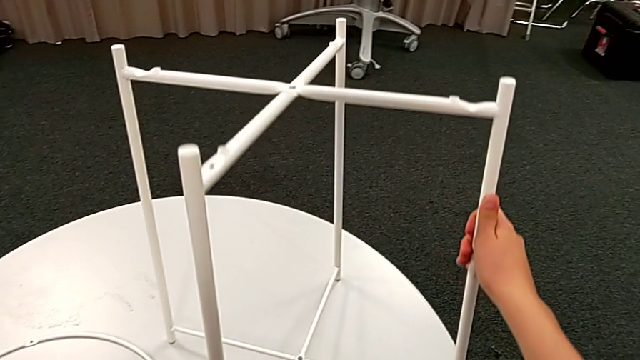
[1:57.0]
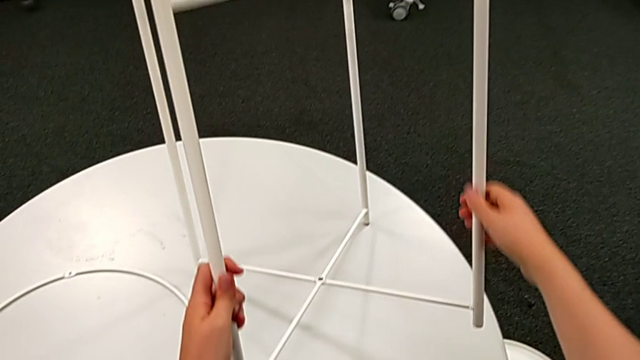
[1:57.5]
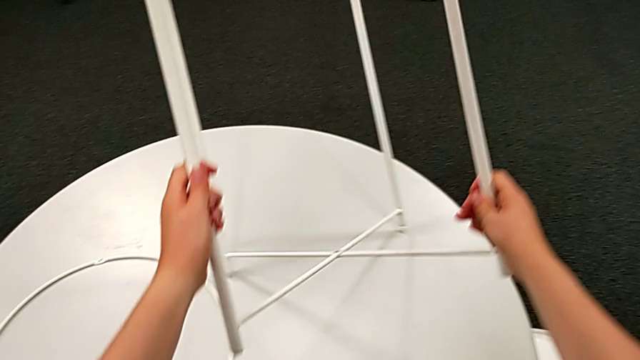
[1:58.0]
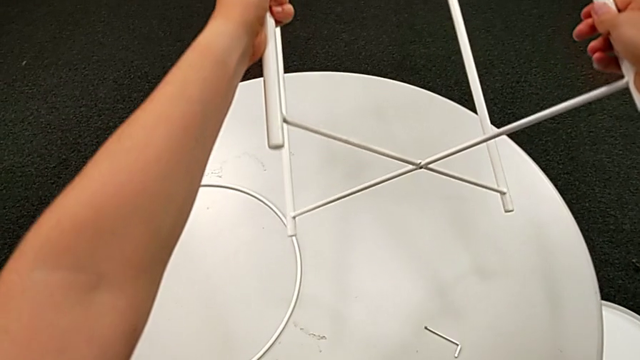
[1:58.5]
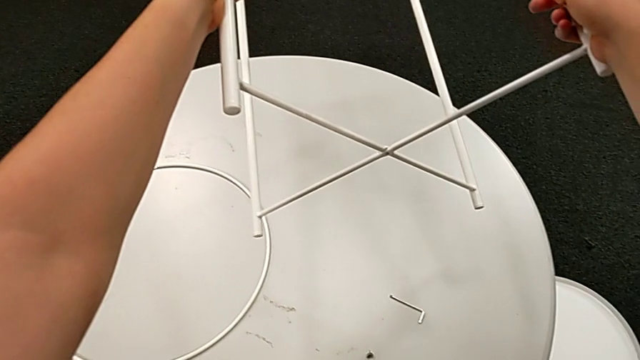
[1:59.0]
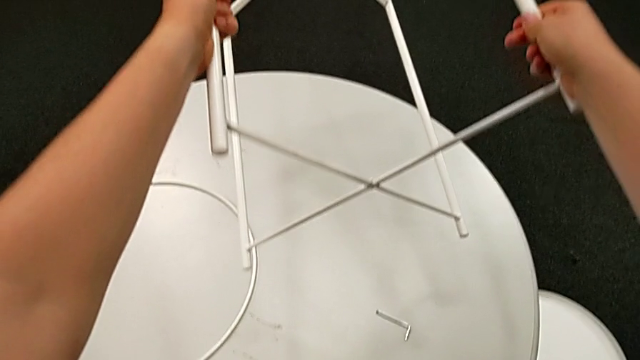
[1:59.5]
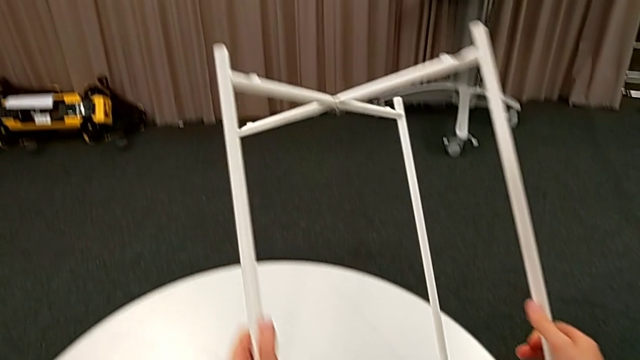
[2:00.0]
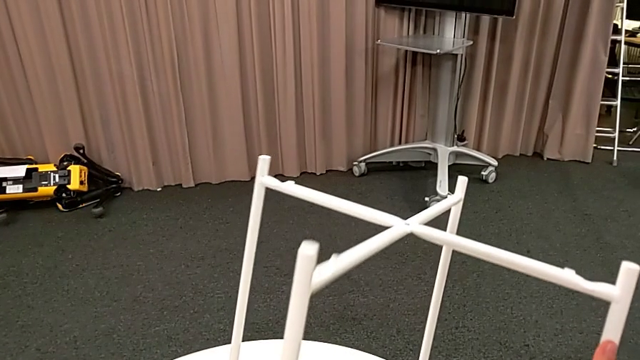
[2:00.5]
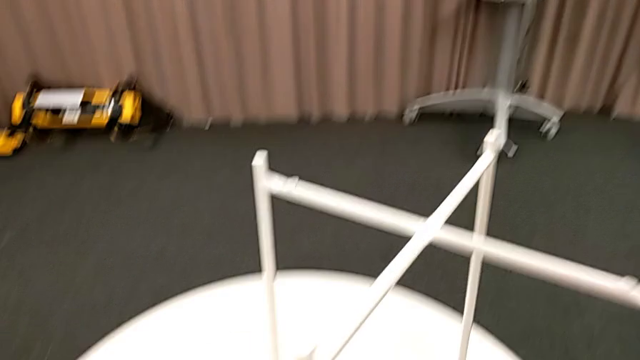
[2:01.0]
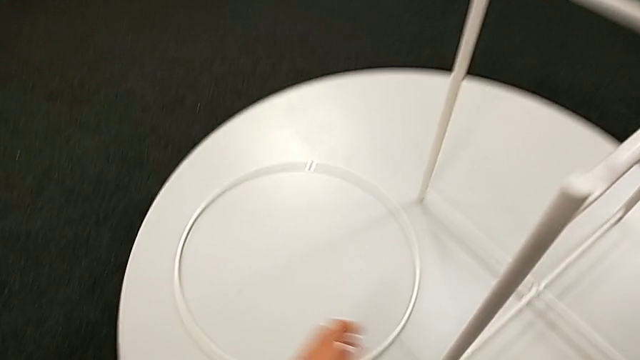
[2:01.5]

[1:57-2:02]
The camera wearer is assembling the bottom screw. They lift the leg, inspect it and place it.

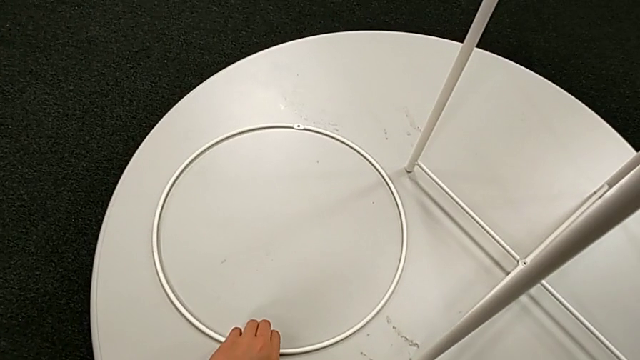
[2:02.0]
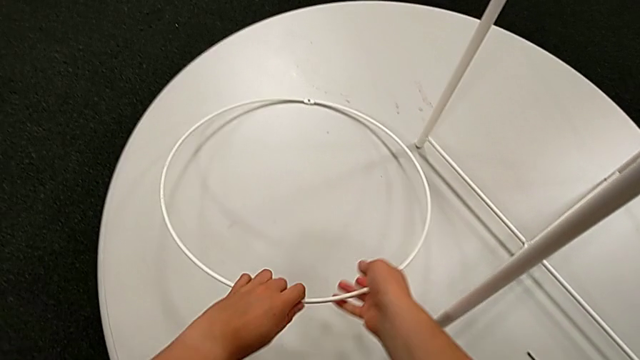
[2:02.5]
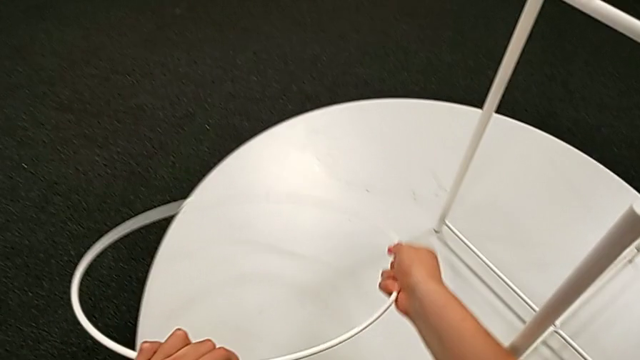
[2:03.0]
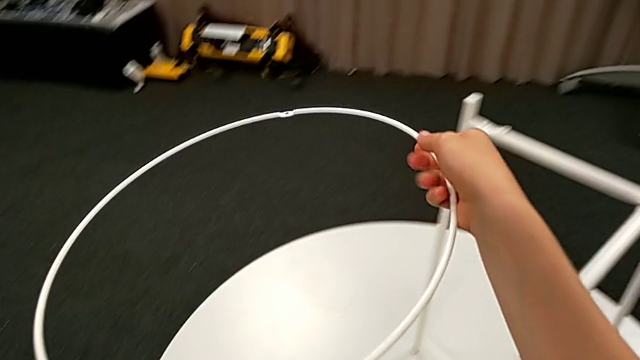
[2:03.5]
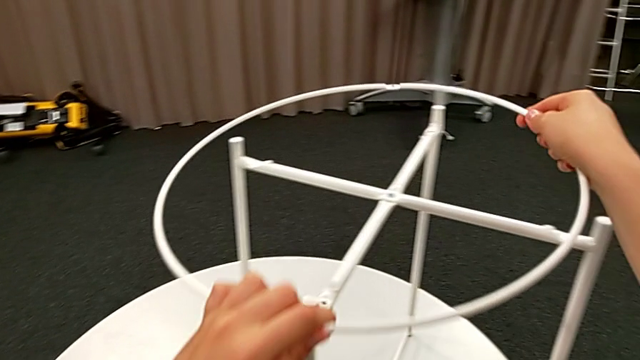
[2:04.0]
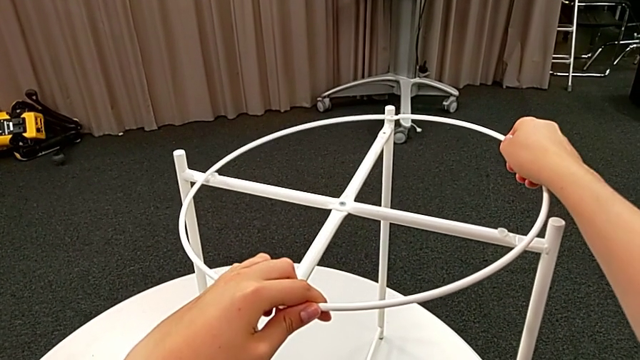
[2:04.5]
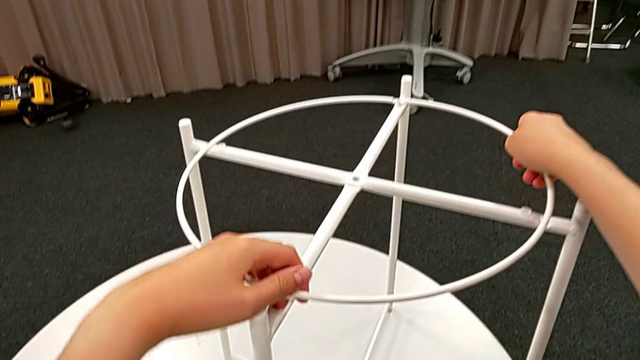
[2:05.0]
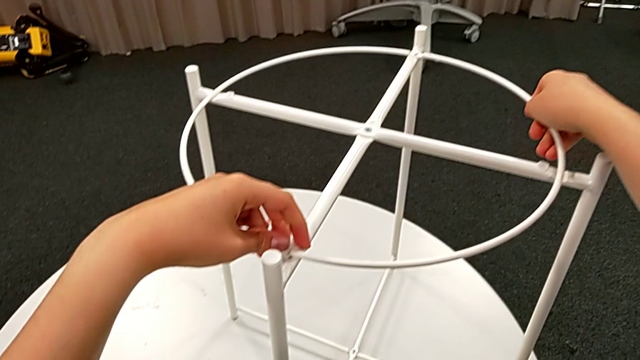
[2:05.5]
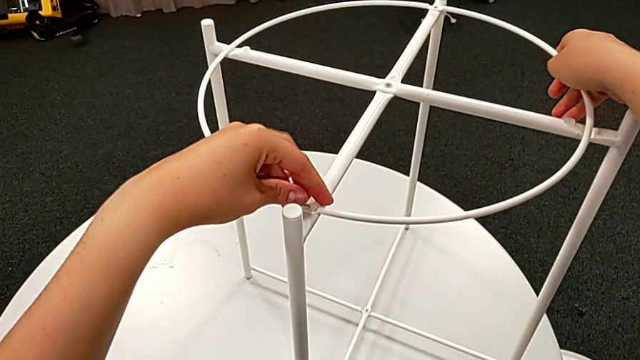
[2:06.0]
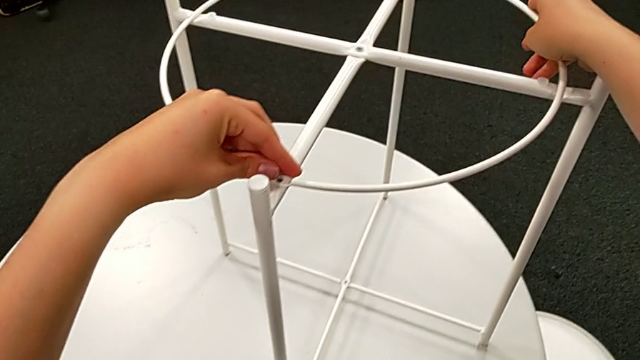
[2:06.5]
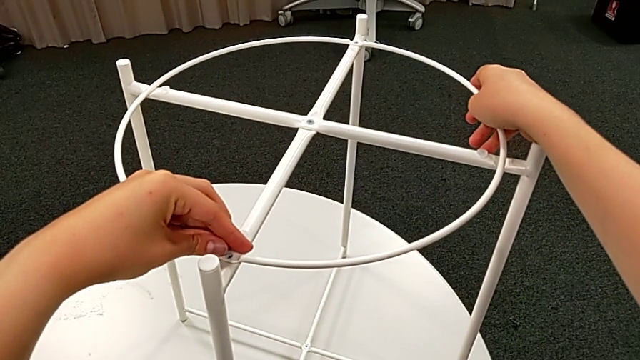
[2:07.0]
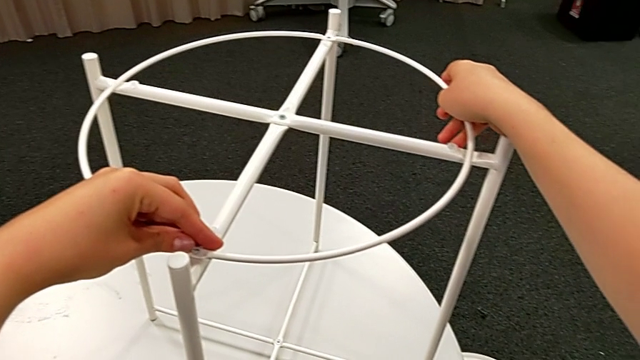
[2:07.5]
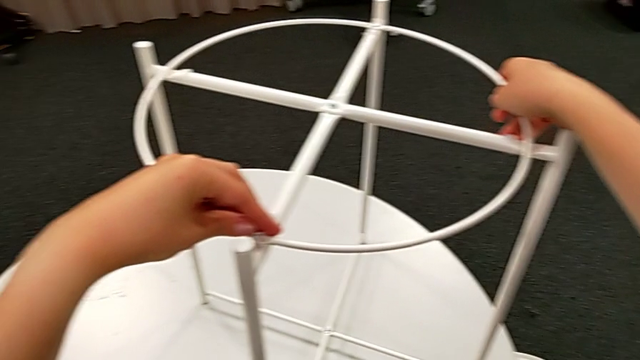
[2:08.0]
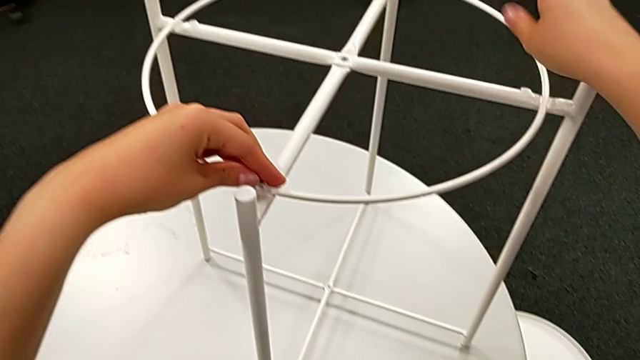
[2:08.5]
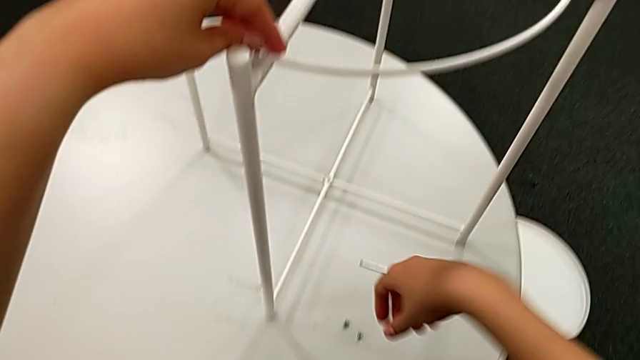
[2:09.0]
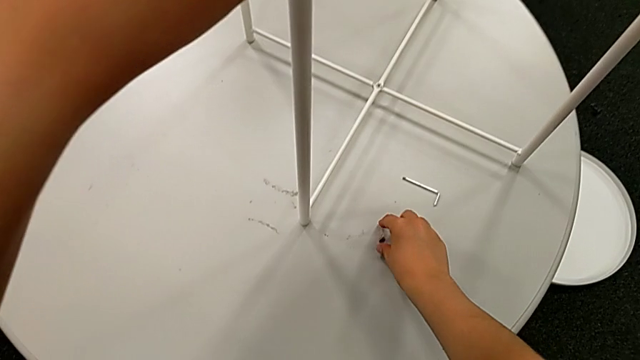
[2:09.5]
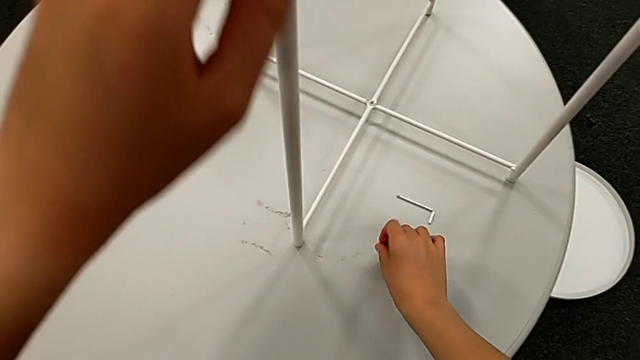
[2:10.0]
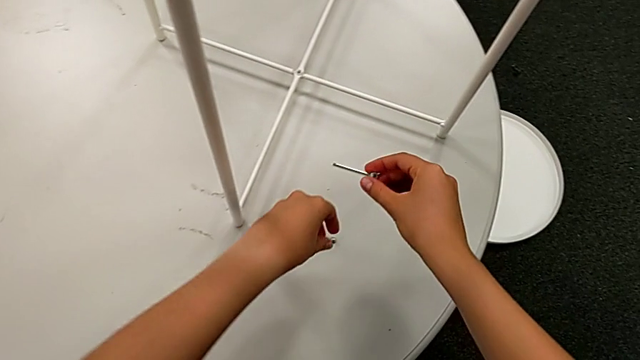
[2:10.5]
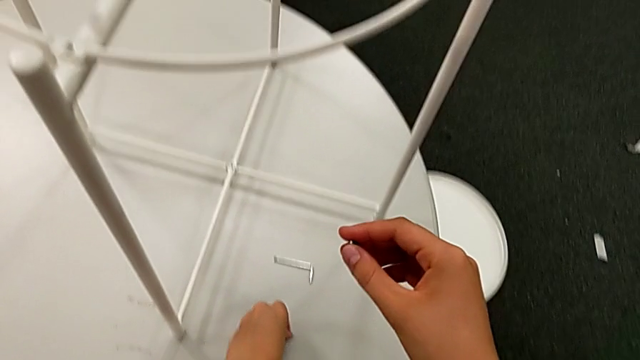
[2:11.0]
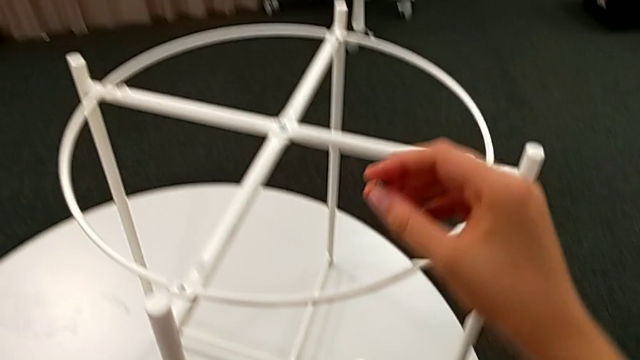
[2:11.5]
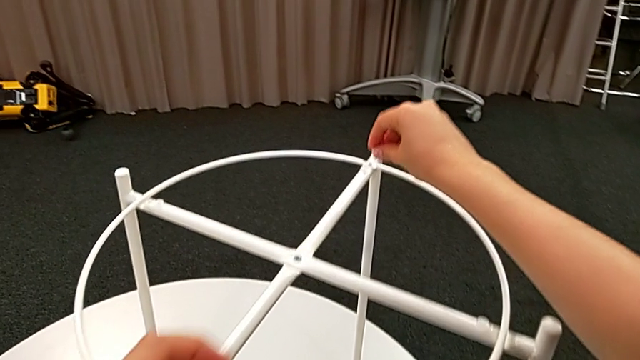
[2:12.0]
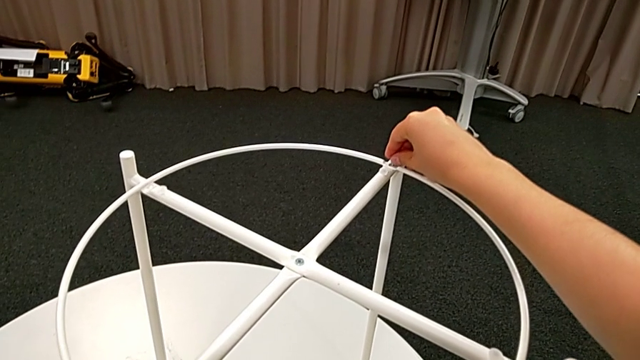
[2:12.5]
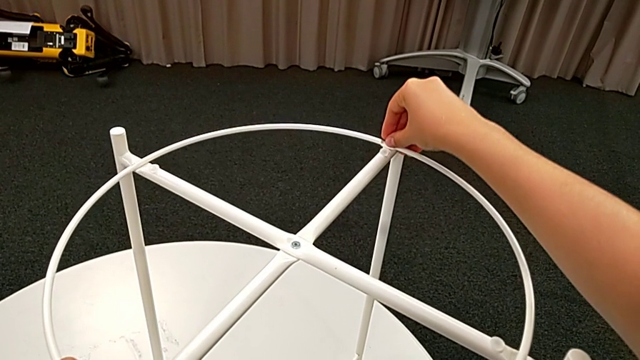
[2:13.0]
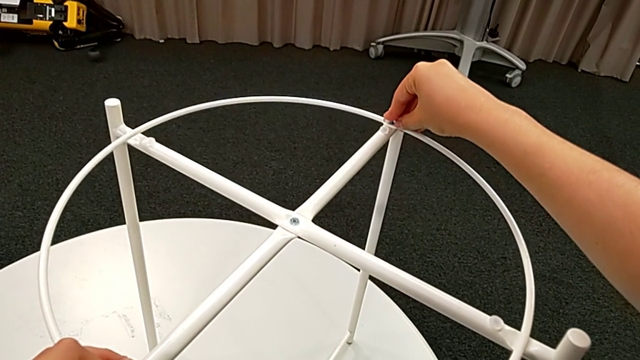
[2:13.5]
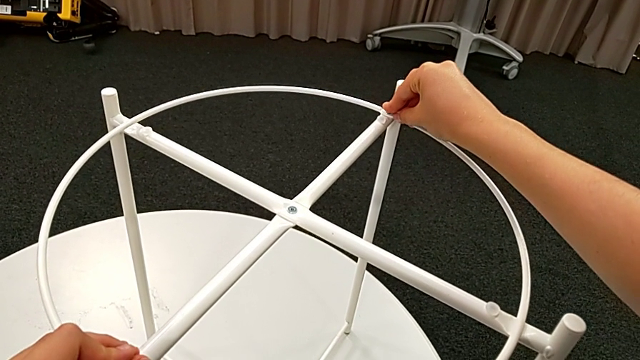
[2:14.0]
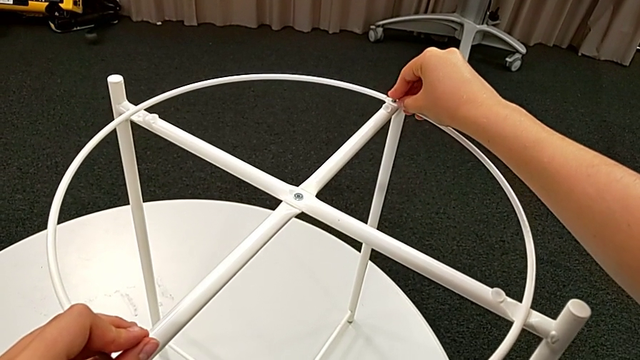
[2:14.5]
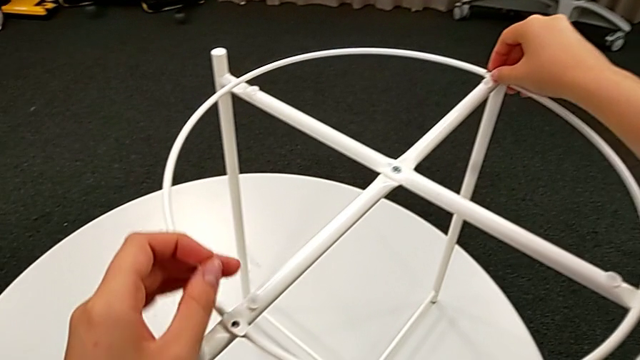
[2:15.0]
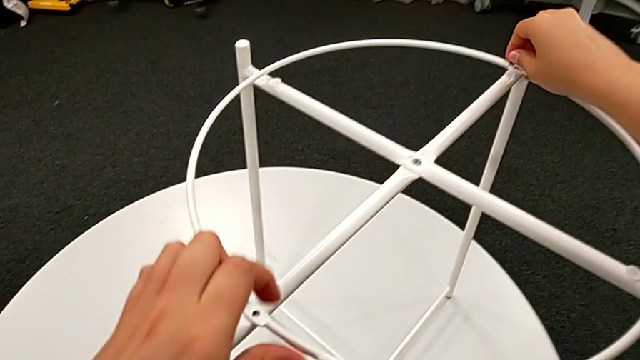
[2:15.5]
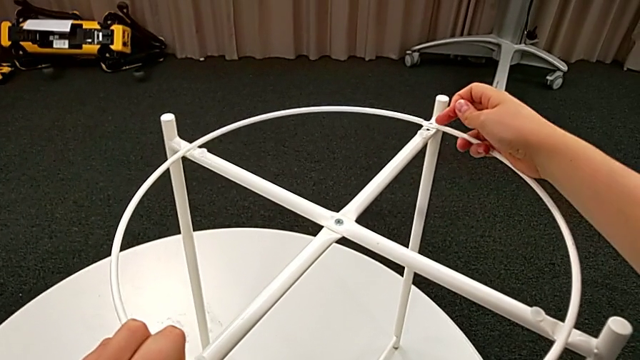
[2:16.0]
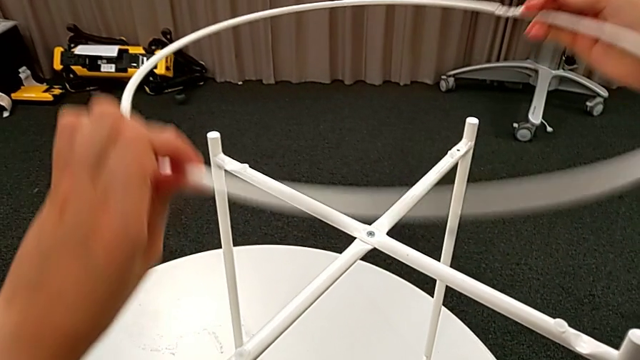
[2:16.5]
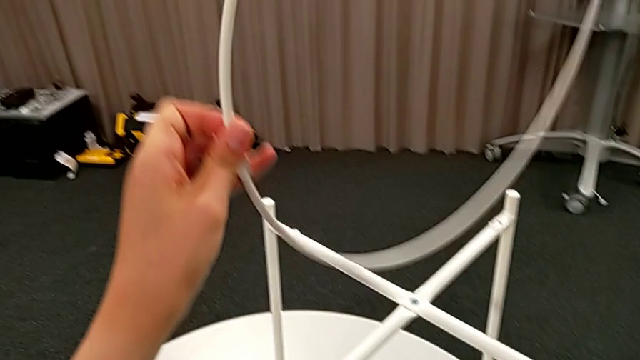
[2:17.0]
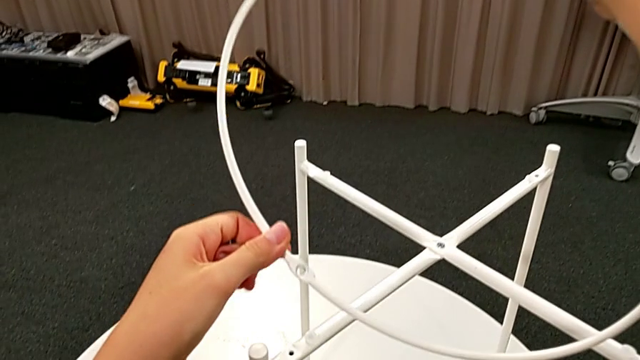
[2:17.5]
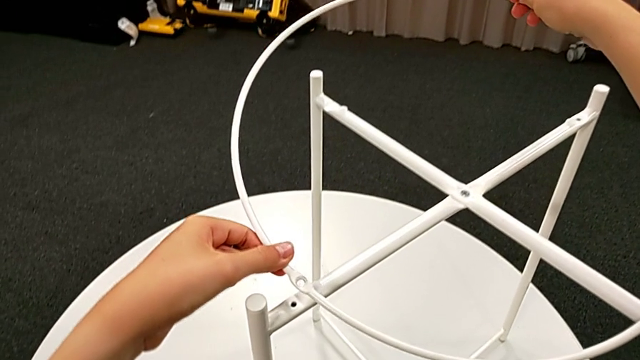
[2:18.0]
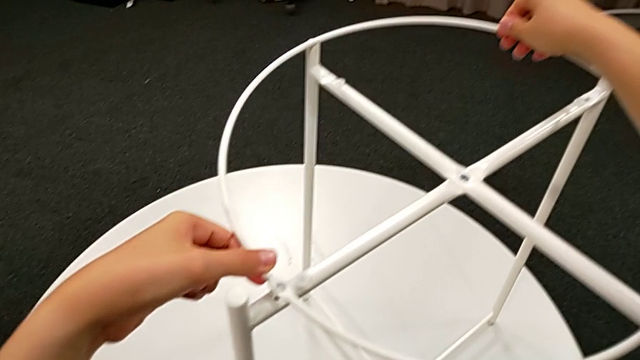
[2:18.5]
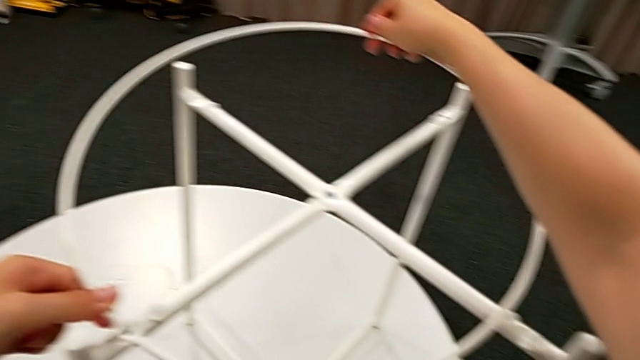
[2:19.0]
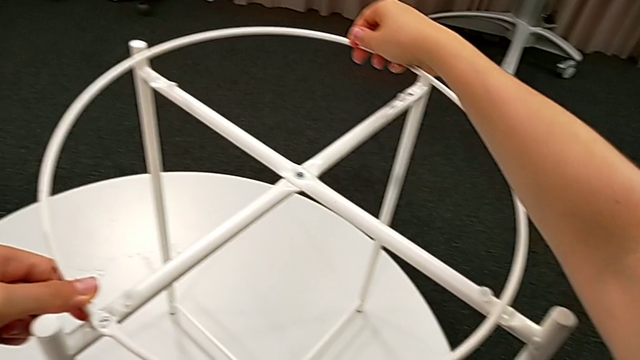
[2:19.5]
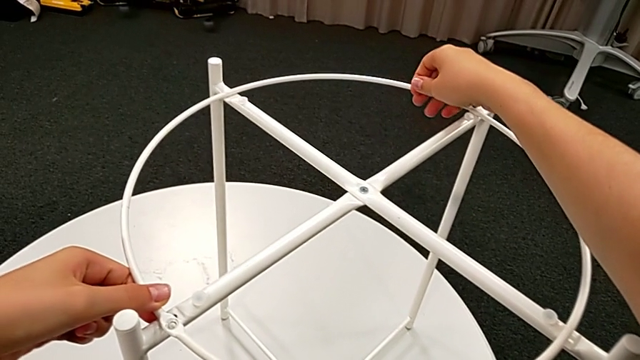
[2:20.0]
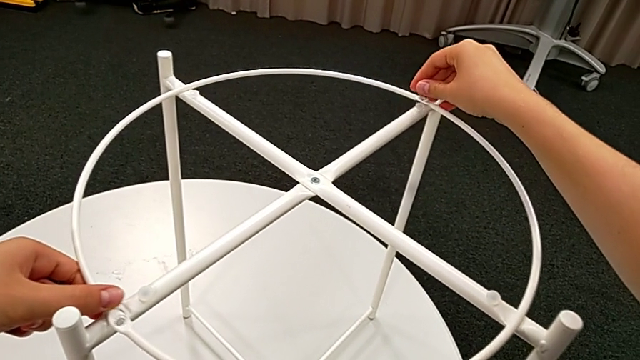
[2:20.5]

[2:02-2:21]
The camera wearer is assembling the circle with the legs. They grab the circle, align it, inspect it, grab the hex socket head twice, wrongly insert it, inserting the circle in the wrong way, withdraw the hex socket head, rotate the circle and align it.
